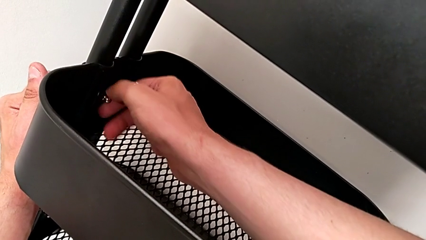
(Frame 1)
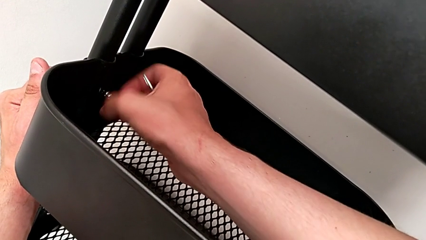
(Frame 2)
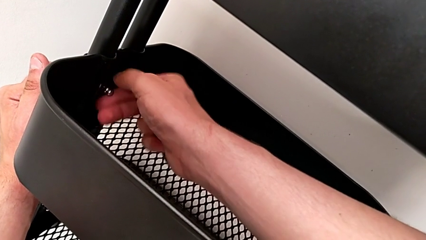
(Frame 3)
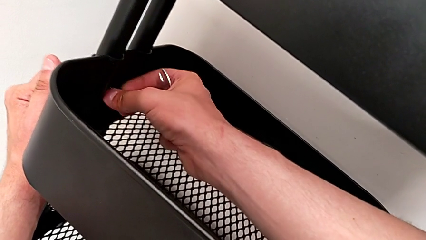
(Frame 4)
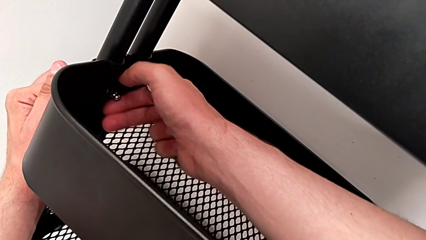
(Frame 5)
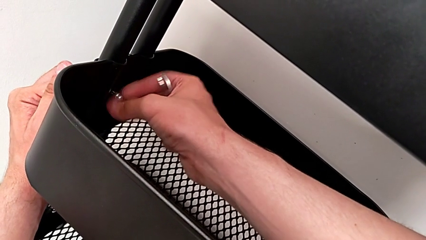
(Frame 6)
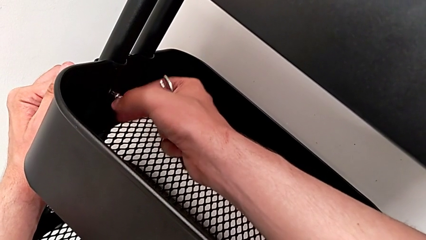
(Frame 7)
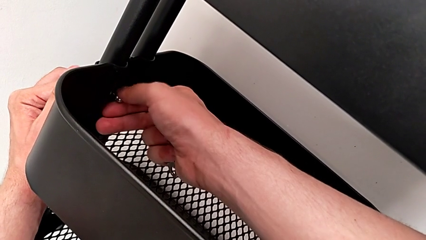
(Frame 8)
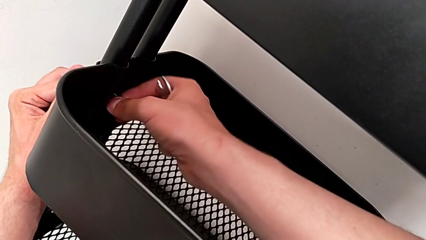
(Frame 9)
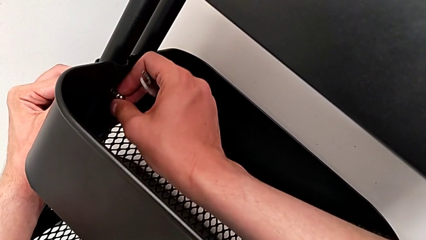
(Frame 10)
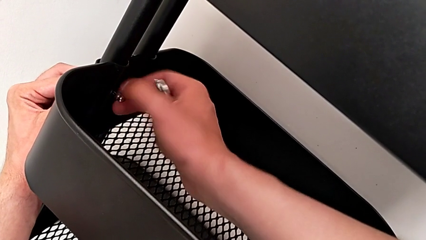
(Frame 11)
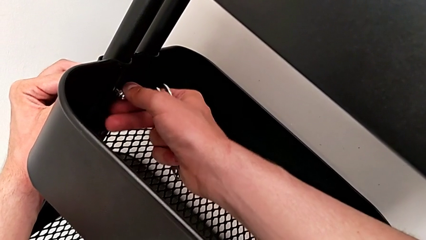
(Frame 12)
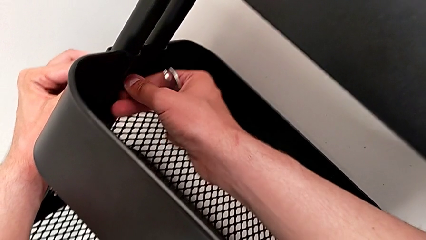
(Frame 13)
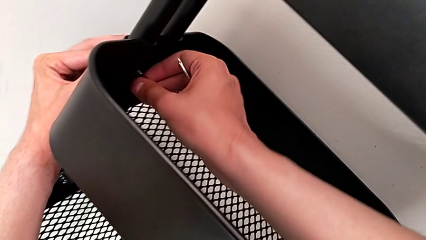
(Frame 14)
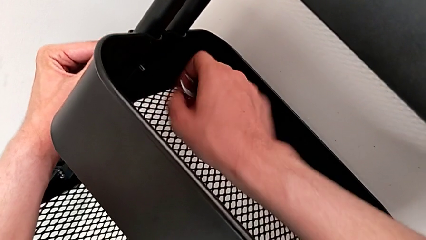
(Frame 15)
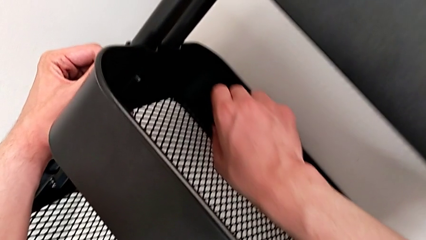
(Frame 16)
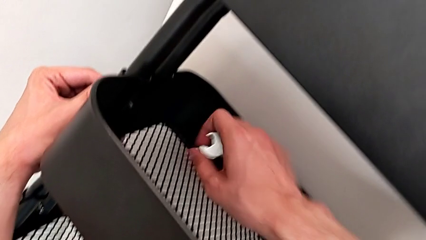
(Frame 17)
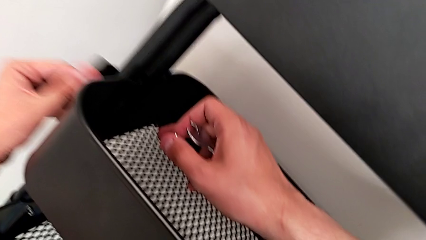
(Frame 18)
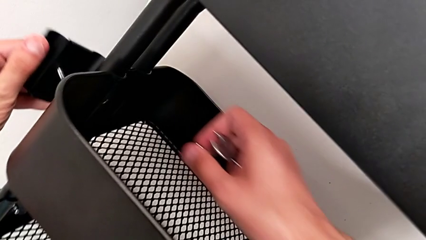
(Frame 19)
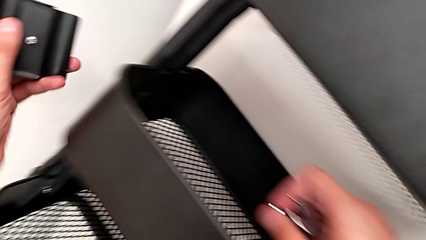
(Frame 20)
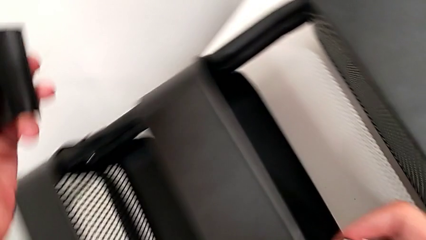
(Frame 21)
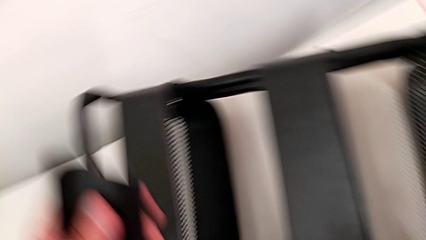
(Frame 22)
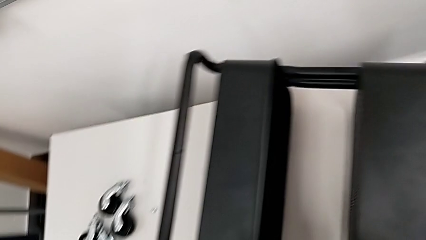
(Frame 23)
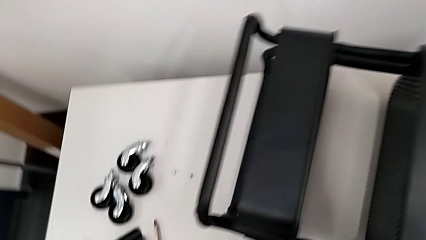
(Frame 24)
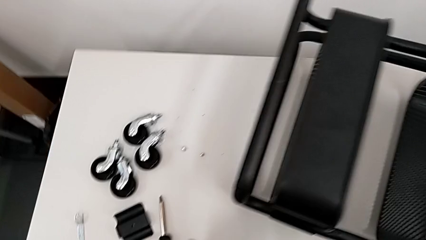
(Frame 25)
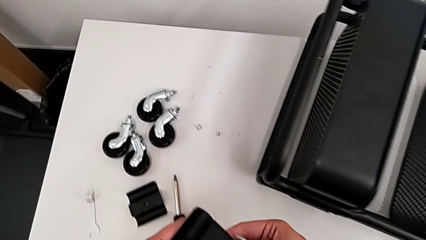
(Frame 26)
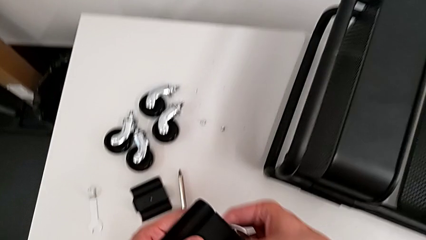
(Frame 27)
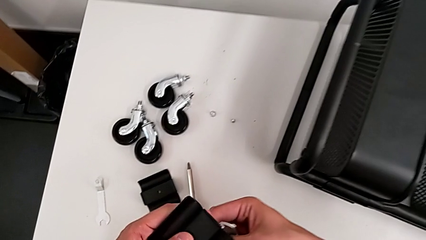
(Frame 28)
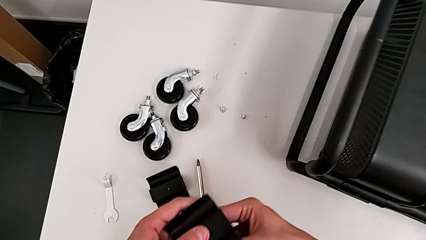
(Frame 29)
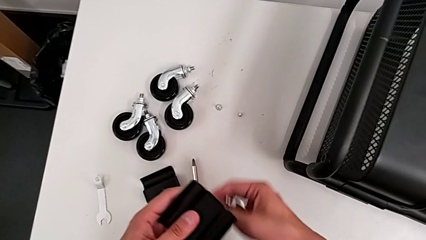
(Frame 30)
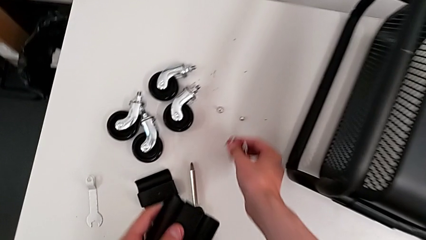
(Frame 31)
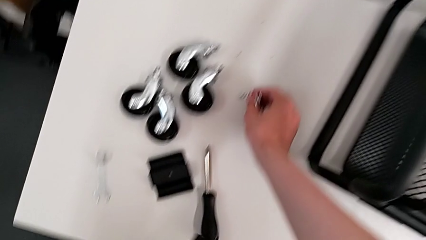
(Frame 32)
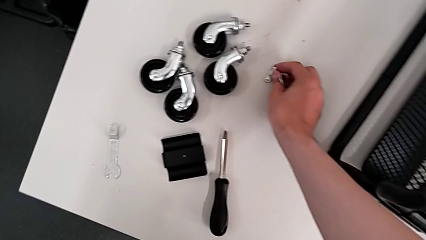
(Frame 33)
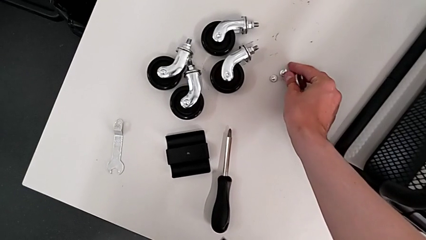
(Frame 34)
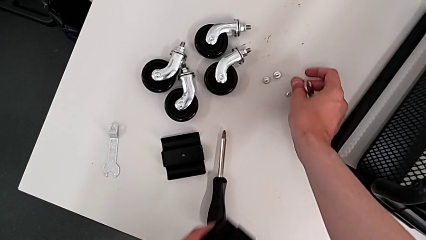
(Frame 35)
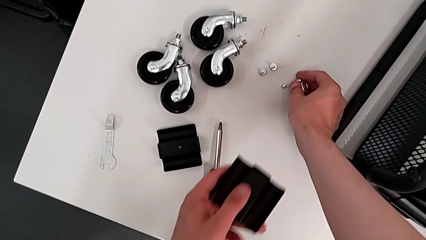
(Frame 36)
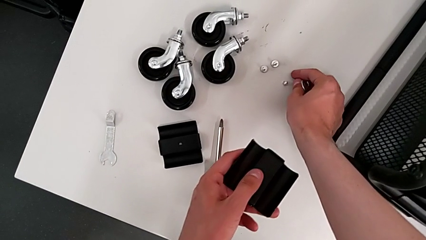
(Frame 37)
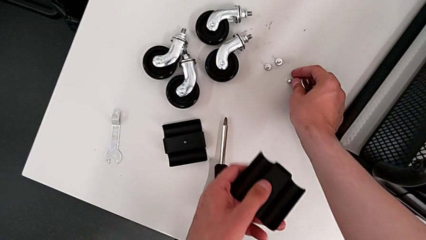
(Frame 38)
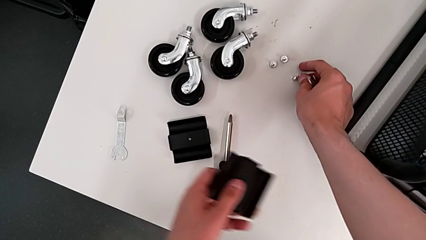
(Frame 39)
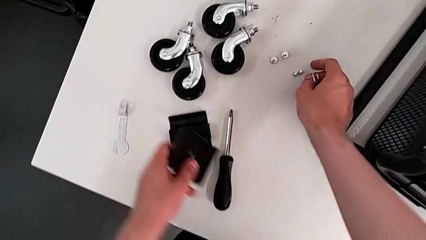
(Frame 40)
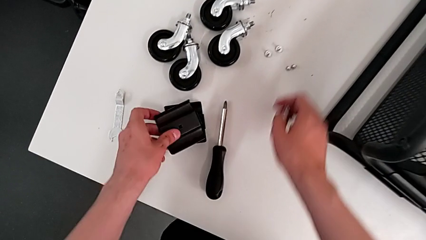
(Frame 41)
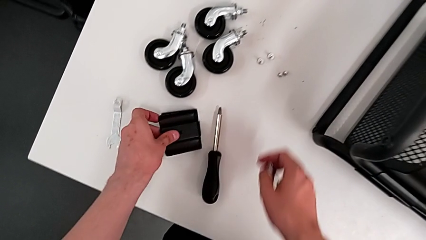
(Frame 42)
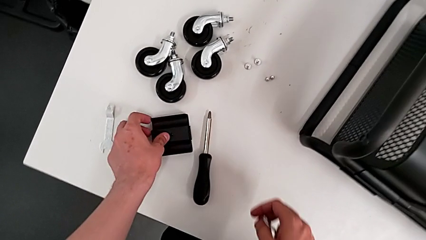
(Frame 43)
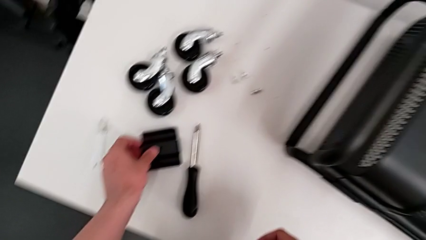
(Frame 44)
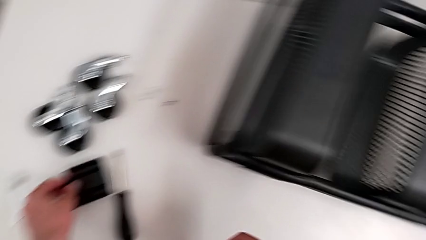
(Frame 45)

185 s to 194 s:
The camera wearer is disassembling the bracket of the middle tray. They unscrew the second hex nut, disassemble it, approach the utility cart, grab the screw and drop the second screw.

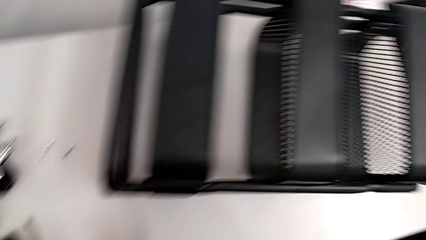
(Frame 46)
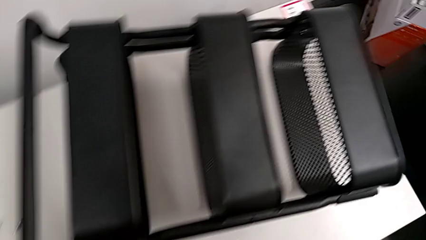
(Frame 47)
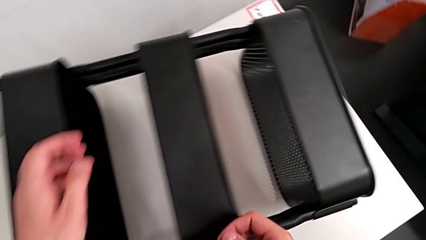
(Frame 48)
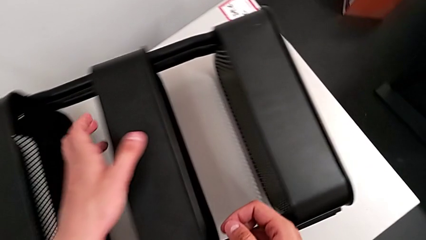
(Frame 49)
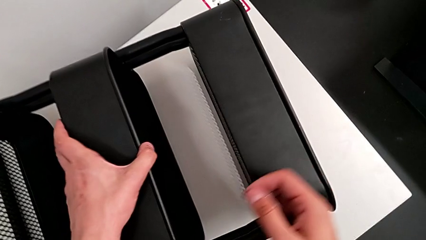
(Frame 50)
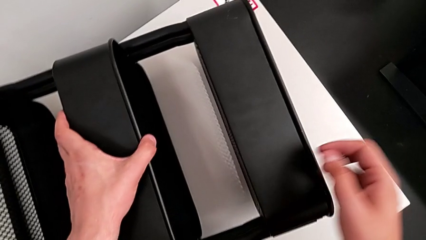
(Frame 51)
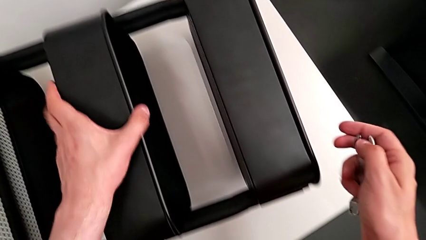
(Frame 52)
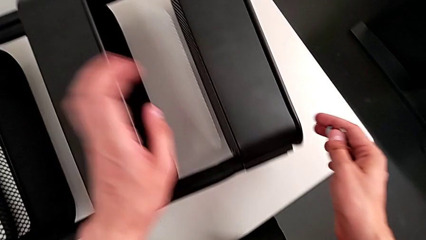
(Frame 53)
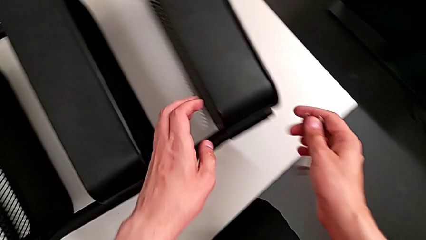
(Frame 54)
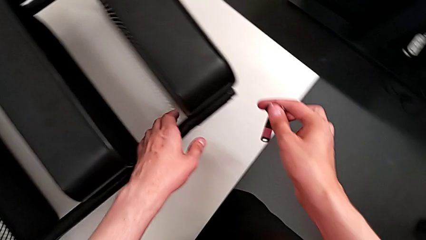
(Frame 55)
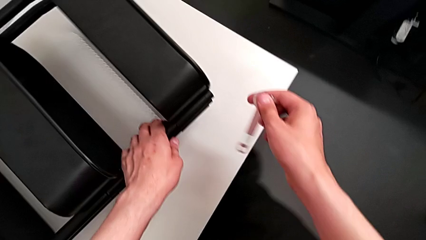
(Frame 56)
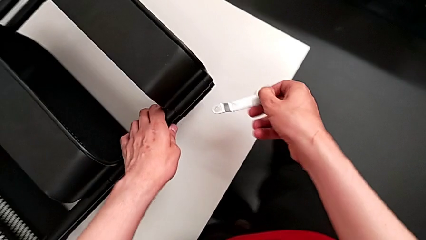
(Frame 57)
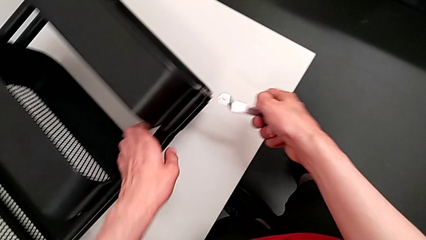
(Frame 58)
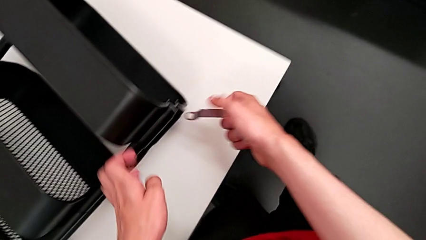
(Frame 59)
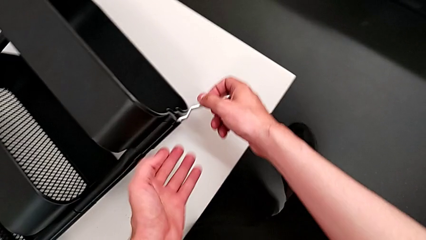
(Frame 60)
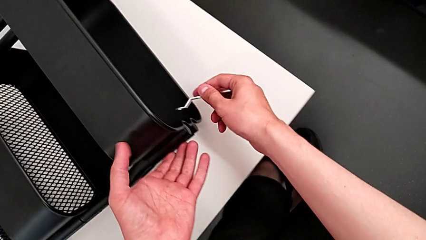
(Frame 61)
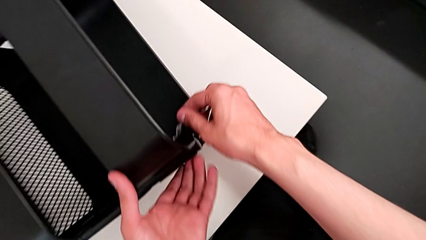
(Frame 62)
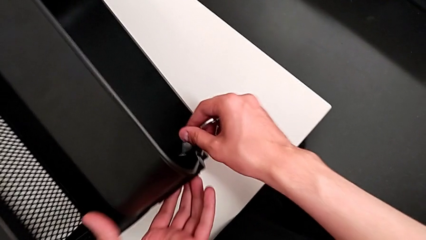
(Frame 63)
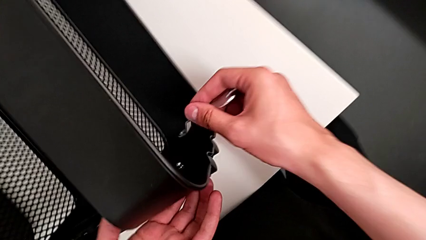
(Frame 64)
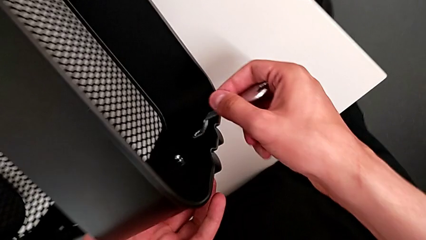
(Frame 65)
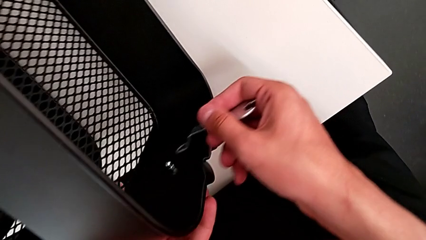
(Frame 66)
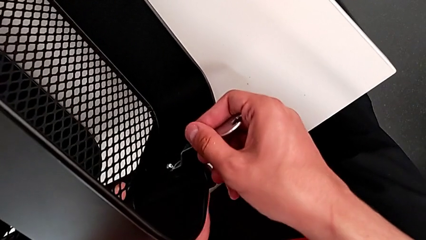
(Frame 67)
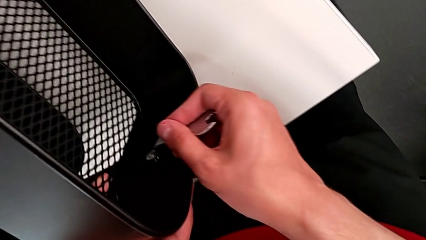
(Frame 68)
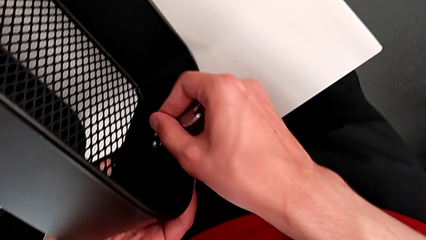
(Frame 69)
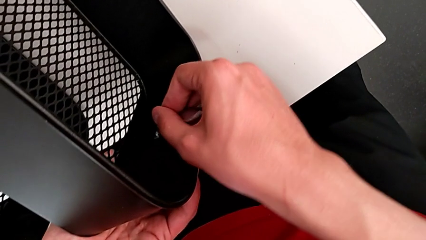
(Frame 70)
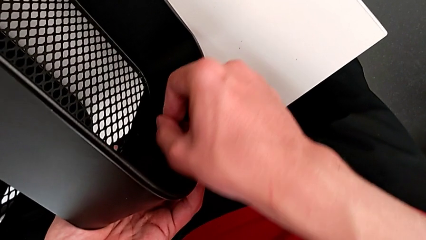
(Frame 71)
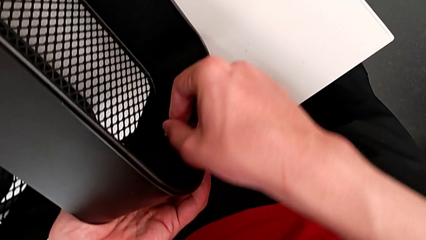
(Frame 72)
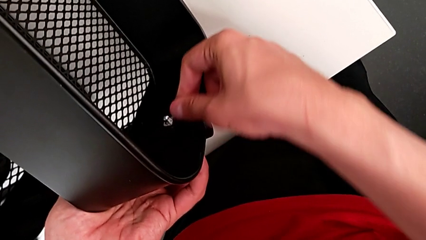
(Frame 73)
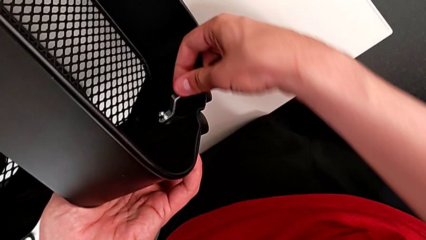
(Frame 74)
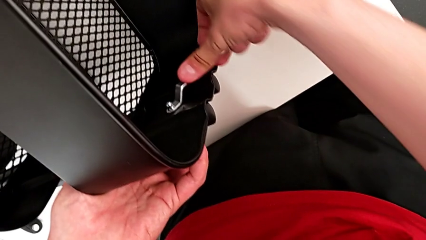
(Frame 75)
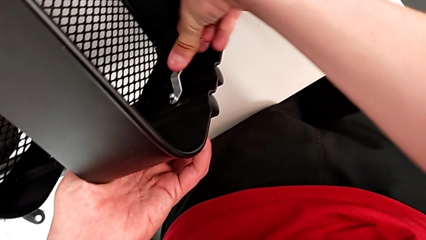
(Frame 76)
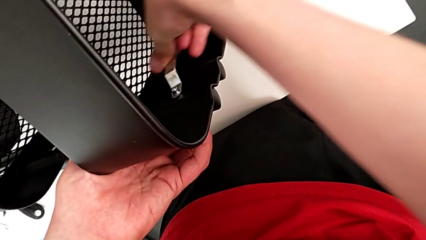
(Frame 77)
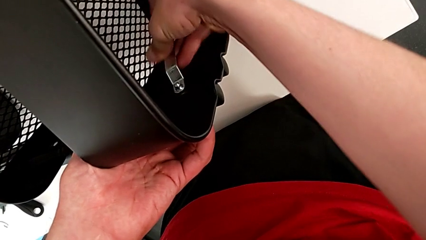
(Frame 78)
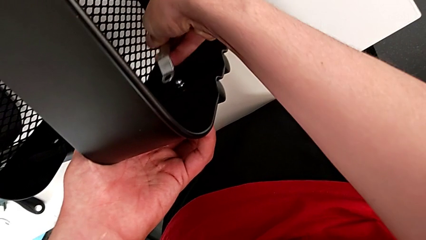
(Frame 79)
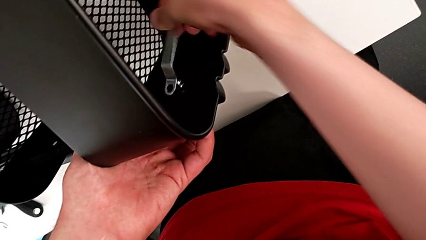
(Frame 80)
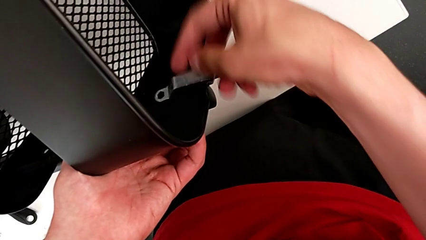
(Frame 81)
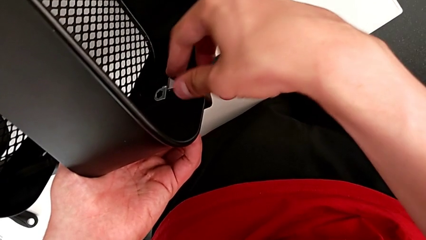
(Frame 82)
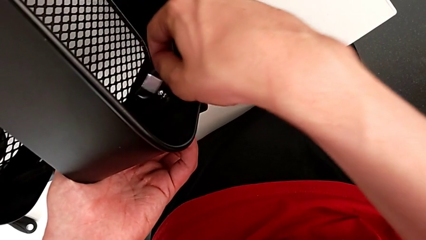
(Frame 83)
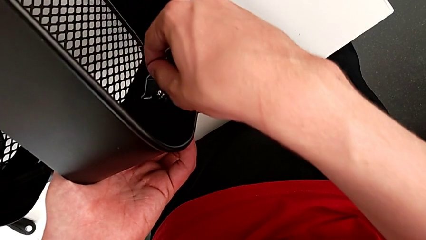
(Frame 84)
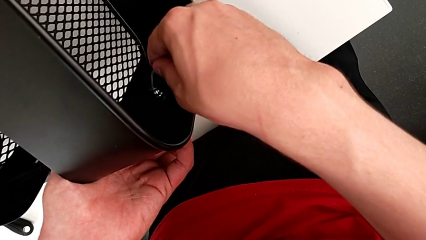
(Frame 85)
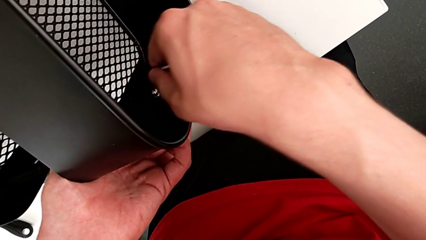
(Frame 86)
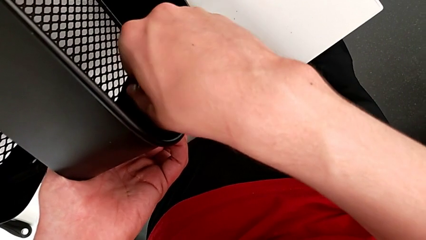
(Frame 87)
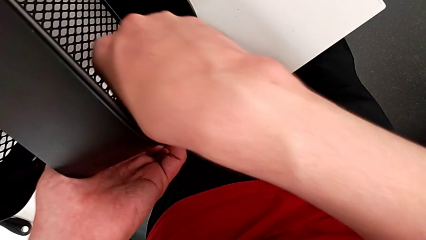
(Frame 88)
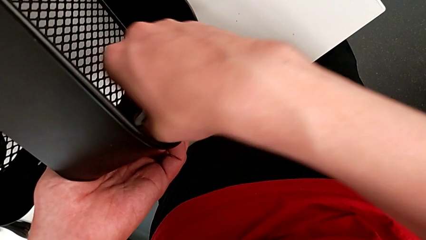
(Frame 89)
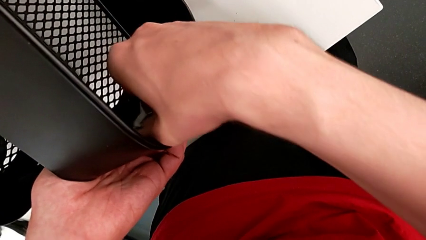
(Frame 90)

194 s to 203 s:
The camera wearer is unscrewing the brackets of the top tray. They approach the third bracket, grab the utility cart, approach the third bracket, insert the third hex nut and begin to unscrew the third bracket.
